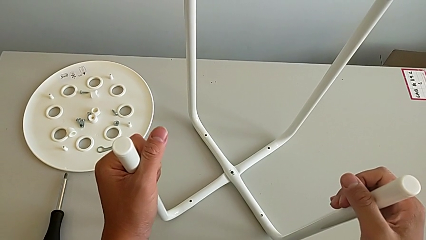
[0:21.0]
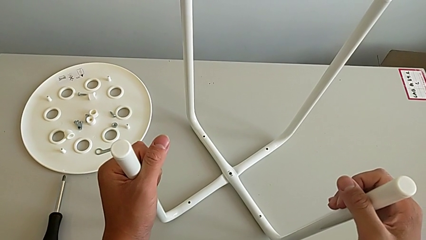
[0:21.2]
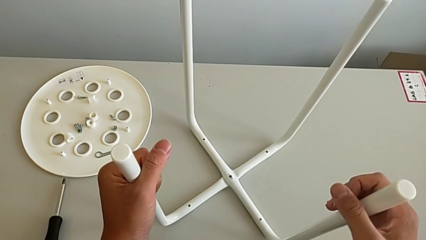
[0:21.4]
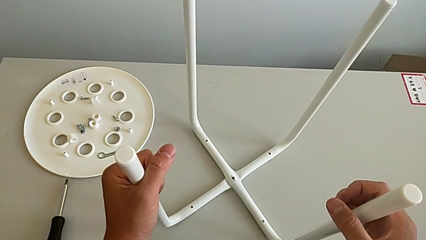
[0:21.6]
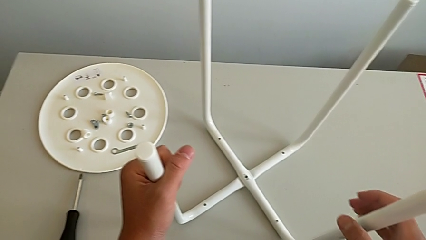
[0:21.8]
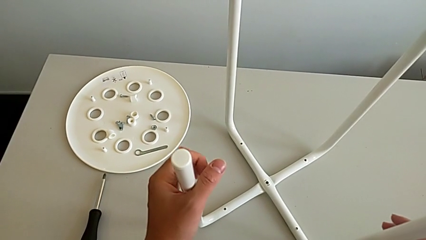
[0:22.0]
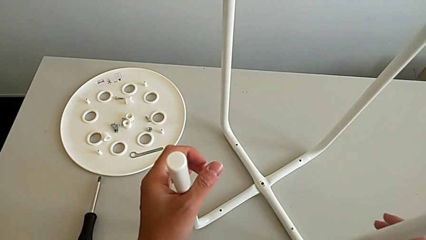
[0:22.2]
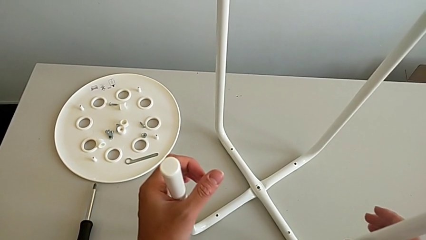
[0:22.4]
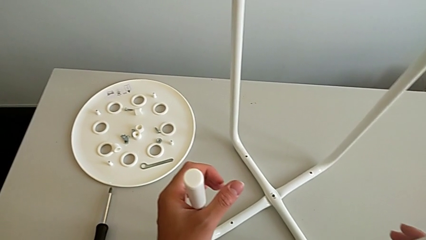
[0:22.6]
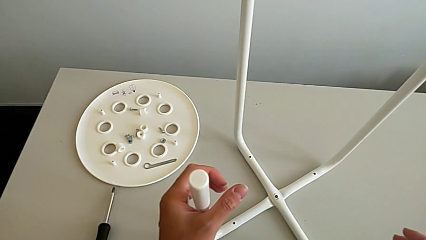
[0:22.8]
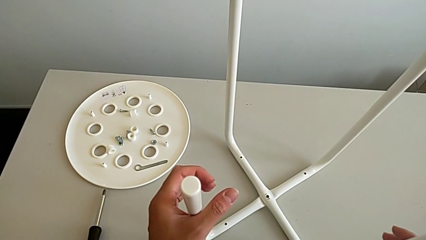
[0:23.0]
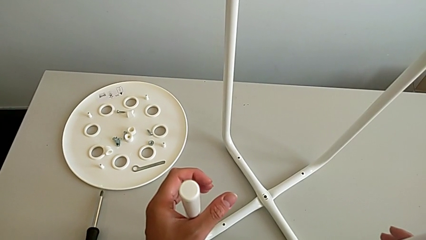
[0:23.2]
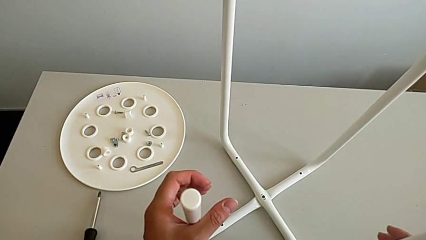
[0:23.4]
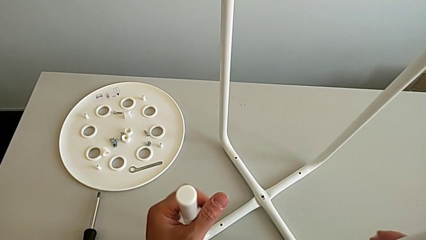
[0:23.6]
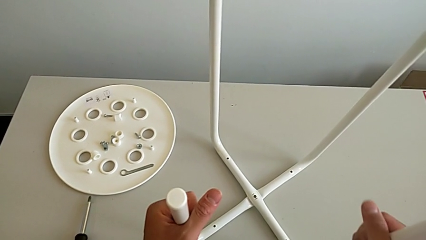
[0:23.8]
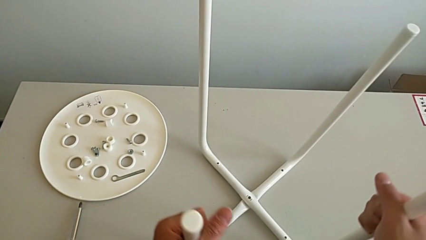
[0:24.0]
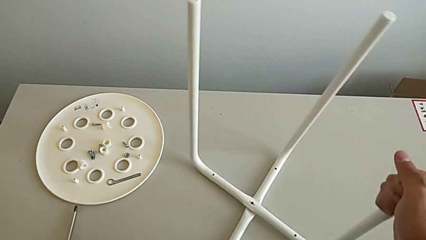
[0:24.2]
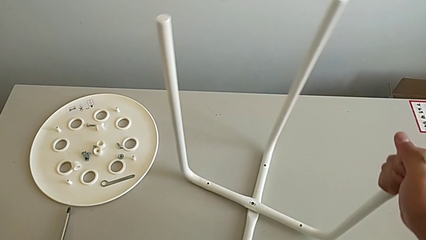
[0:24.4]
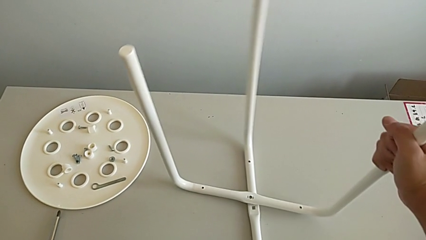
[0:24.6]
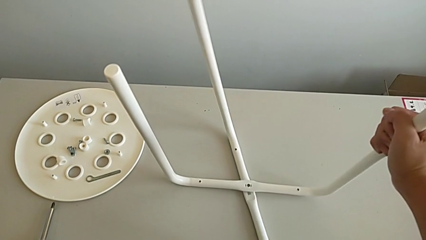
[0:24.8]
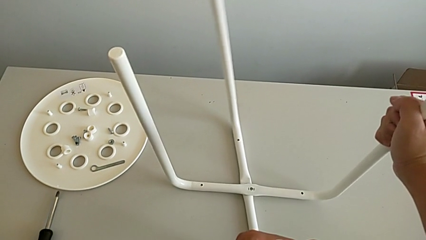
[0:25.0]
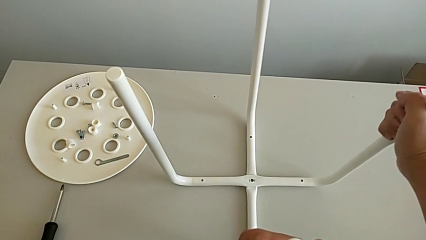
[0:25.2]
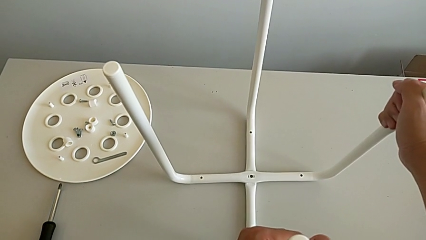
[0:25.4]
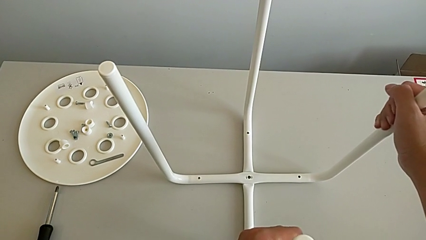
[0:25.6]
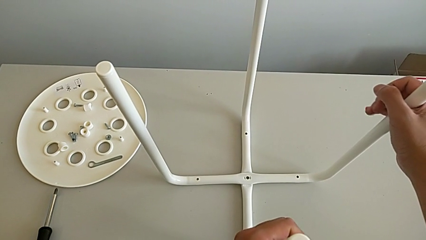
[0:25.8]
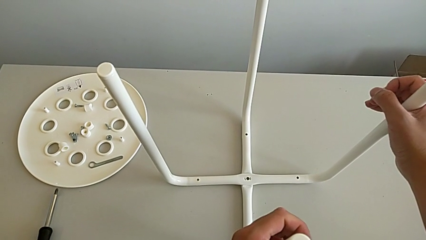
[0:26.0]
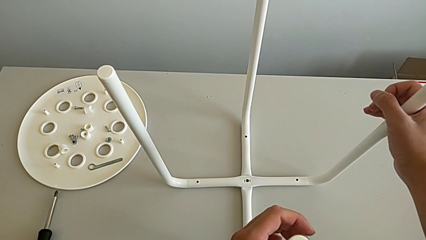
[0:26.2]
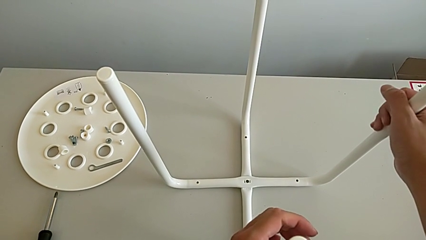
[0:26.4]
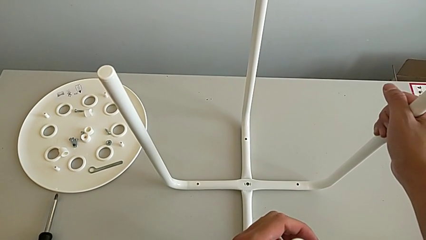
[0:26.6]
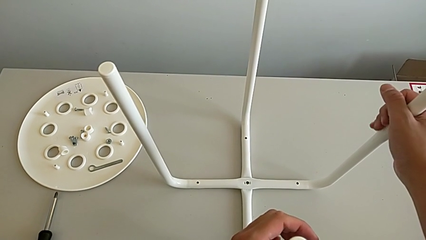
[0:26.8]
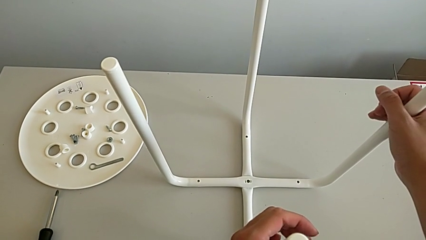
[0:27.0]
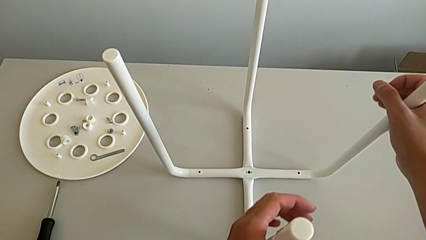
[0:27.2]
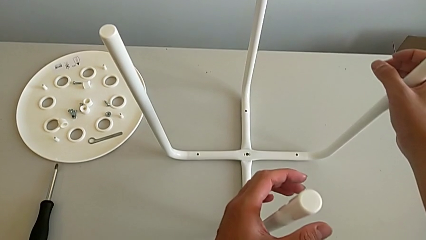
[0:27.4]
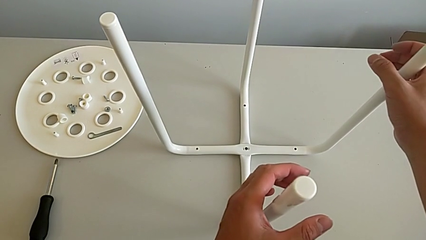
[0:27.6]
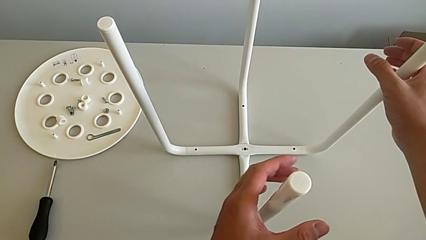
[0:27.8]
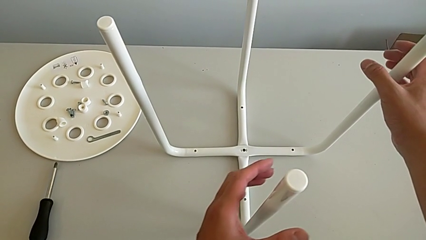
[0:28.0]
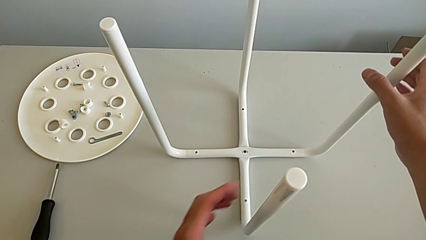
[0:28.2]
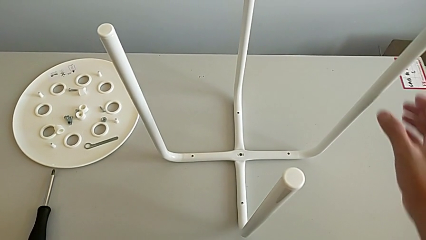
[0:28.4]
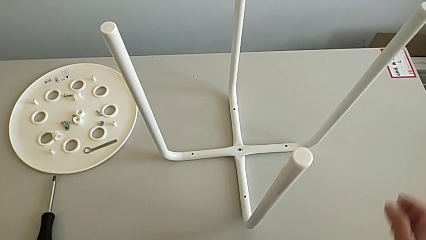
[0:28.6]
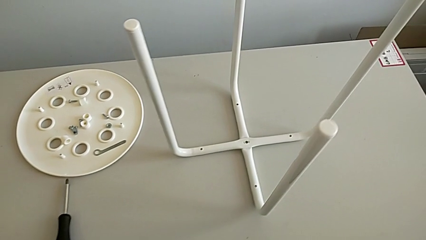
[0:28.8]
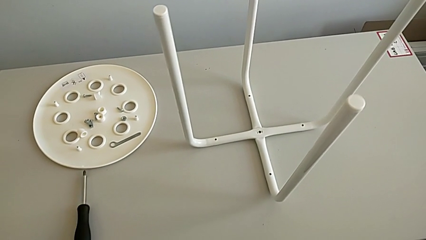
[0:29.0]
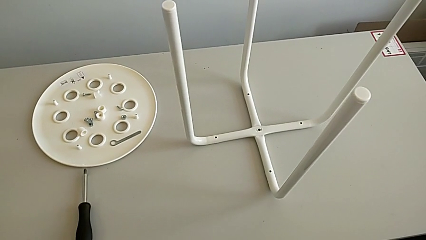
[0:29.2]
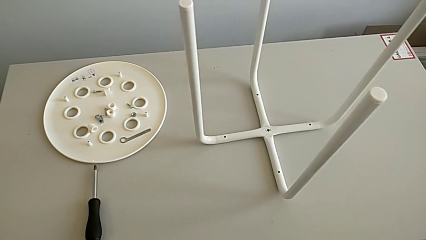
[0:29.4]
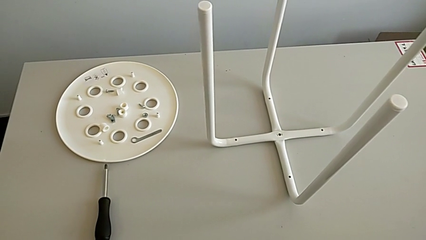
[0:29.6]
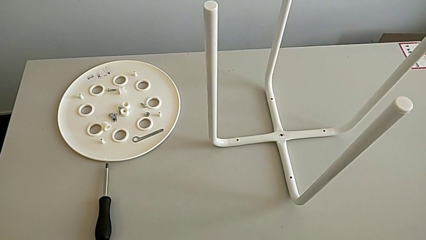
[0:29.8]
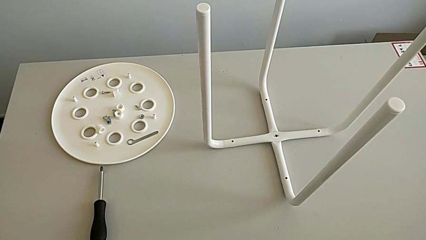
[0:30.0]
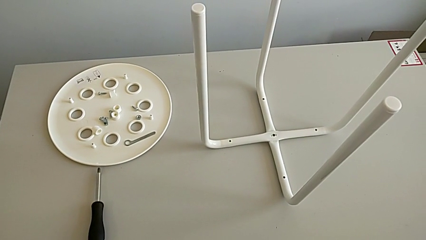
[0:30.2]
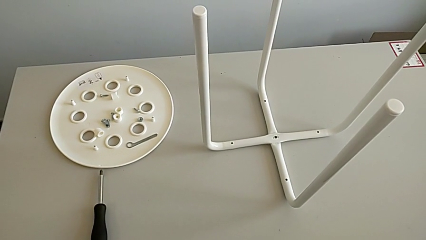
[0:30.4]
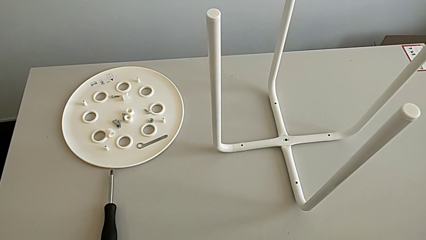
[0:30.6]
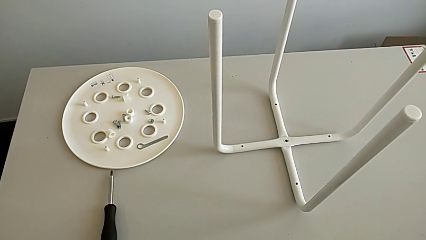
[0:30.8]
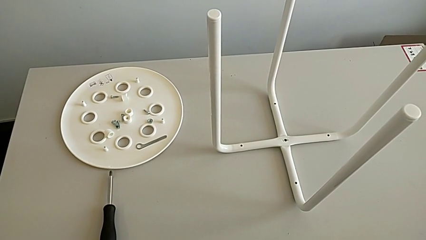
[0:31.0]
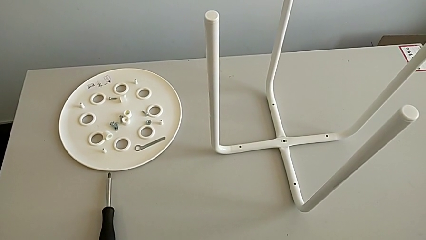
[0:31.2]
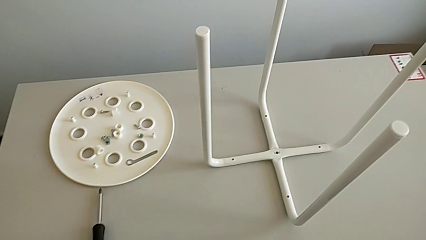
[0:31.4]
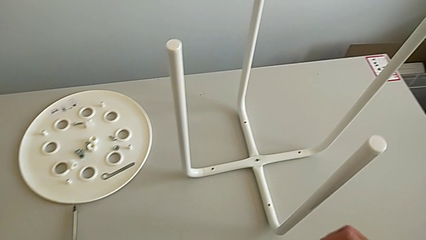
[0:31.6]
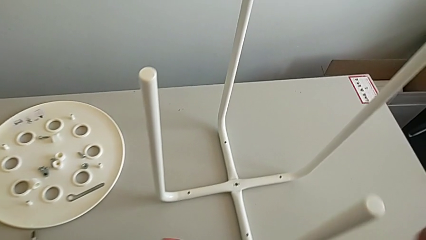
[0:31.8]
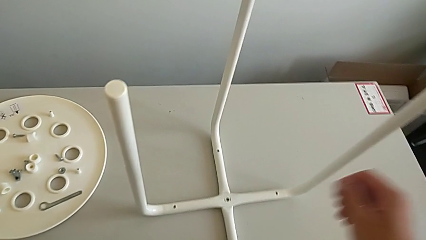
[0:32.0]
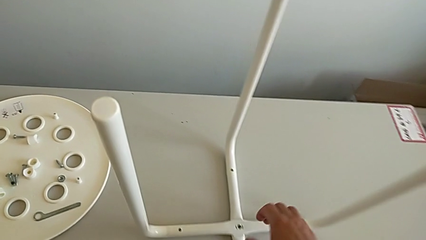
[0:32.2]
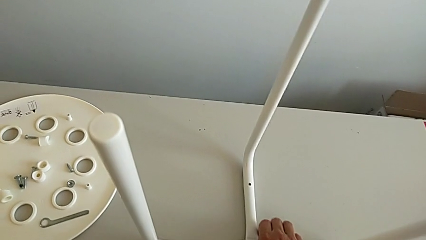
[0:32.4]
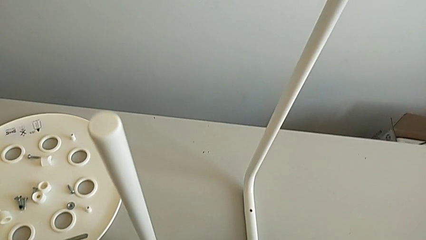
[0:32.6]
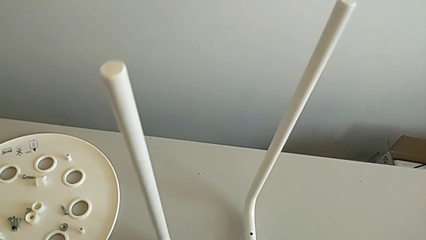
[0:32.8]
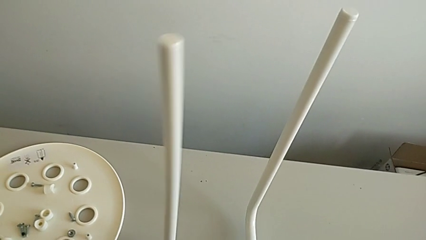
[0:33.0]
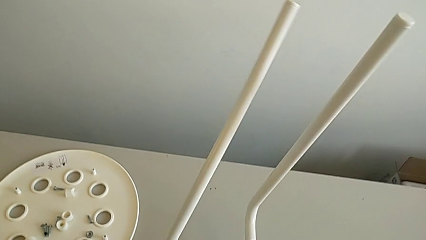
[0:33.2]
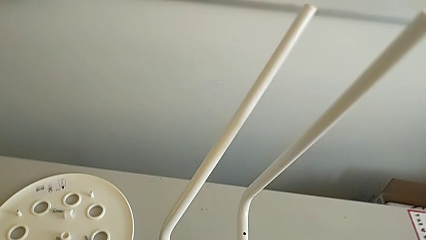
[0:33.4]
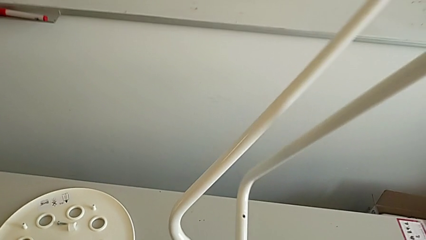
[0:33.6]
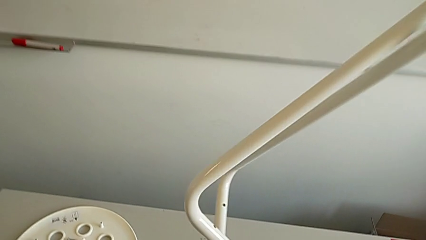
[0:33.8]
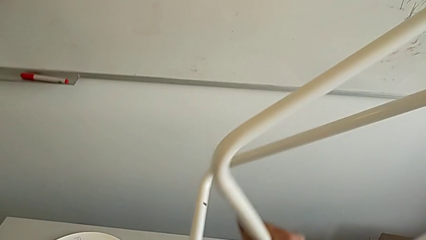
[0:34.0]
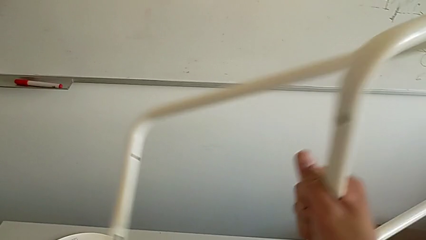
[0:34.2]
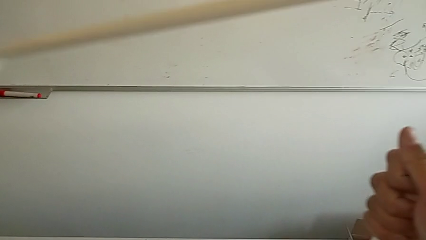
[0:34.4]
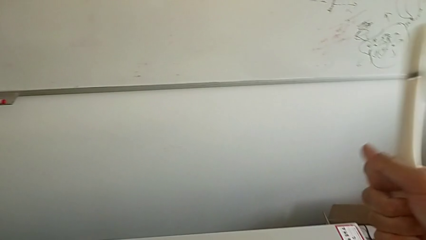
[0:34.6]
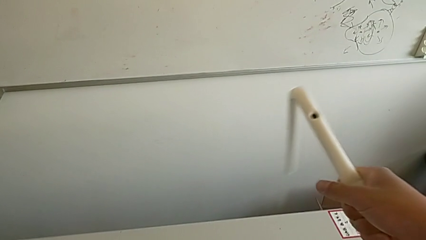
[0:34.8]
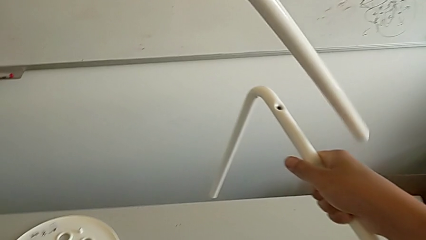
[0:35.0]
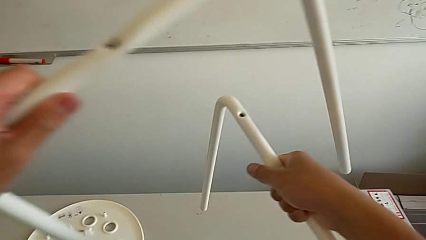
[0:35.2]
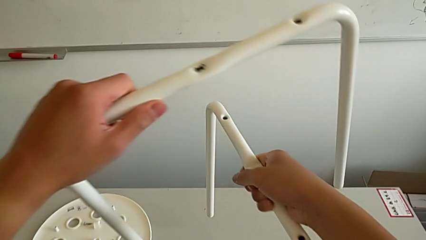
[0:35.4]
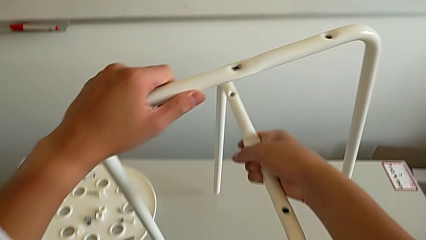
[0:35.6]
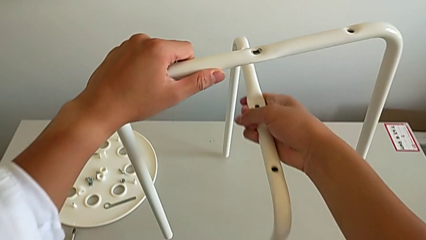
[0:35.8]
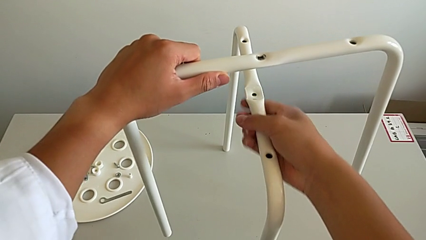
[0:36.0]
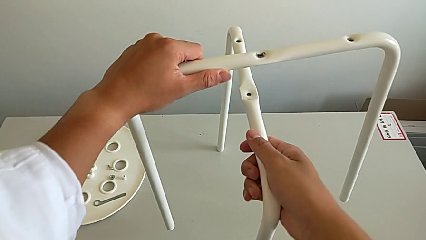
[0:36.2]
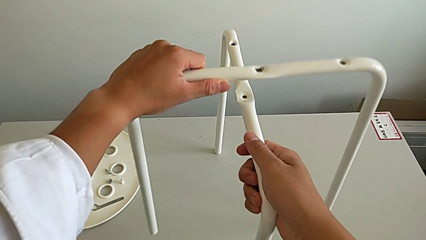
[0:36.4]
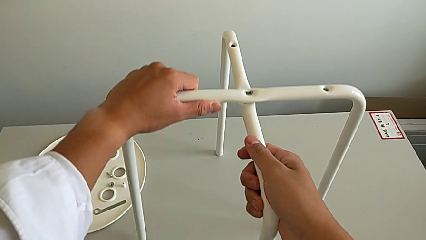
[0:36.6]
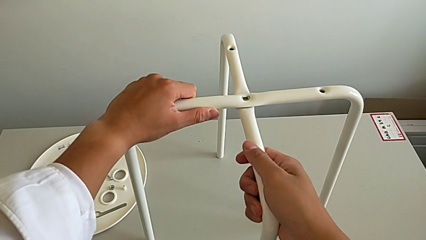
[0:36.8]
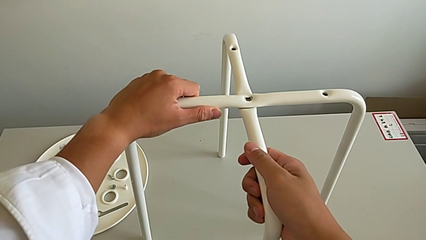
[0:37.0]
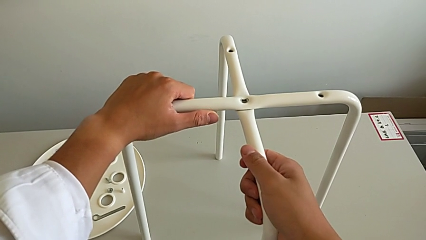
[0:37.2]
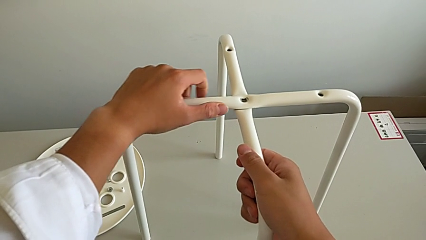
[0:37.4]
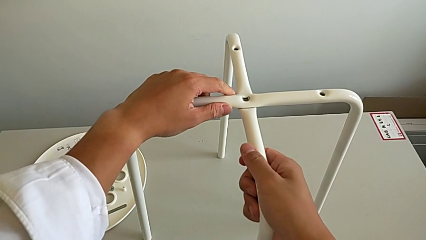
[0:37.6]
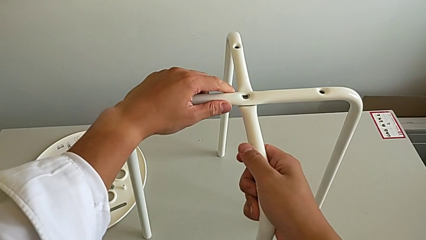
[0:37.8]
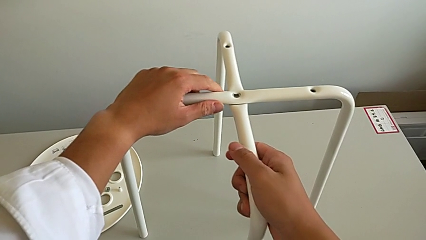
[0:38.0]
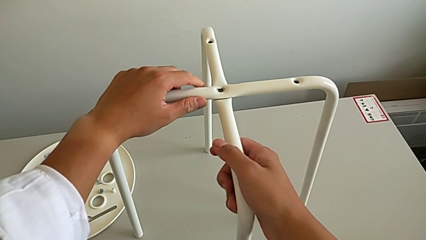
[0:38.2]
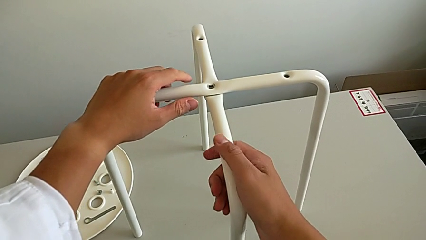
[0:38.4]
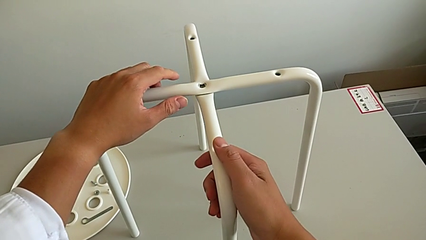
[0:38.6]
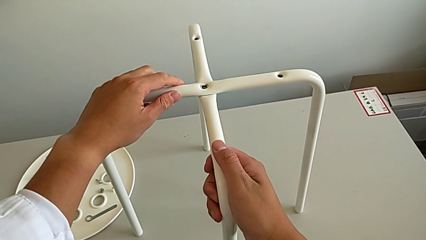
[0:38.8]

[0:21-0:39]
The camera wearer is assembling the legs. They hold the leg, wrongly rotate it to the wrong side, place it and inspect it. They approach the leg, grab it, rotate it, align it and hold it.
